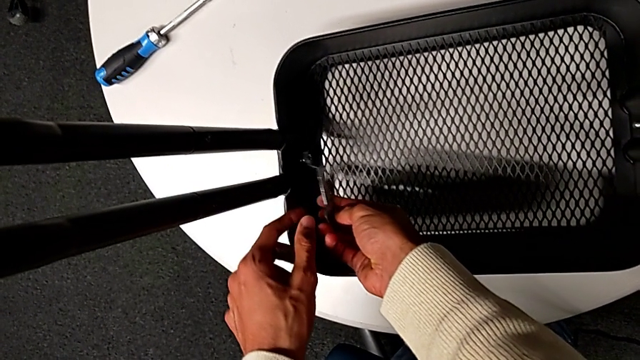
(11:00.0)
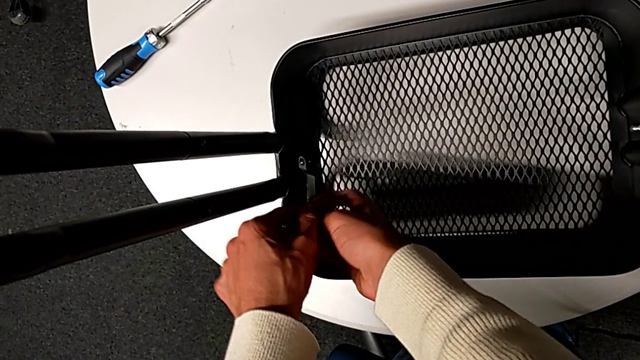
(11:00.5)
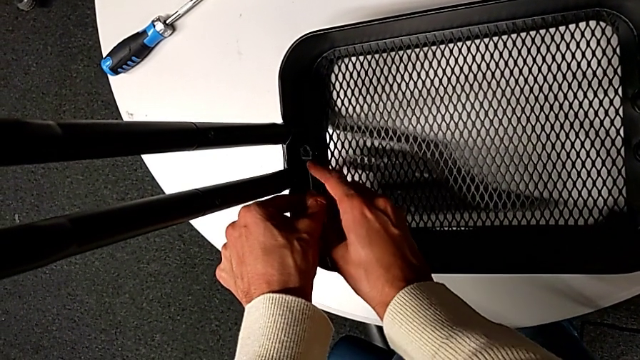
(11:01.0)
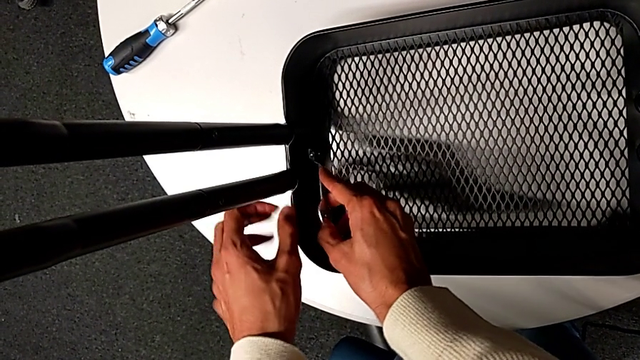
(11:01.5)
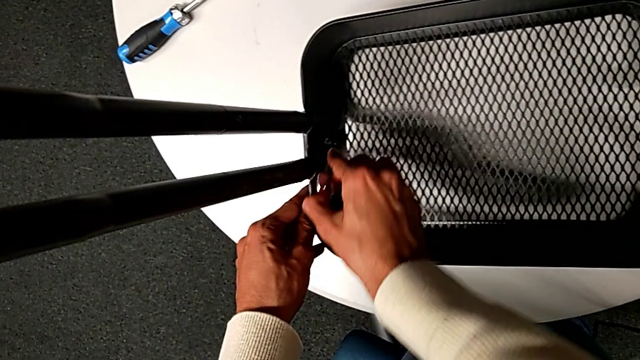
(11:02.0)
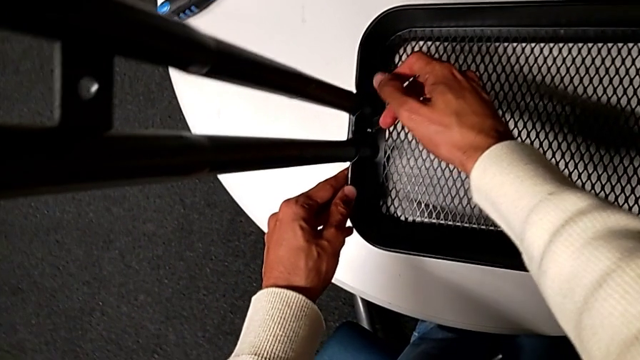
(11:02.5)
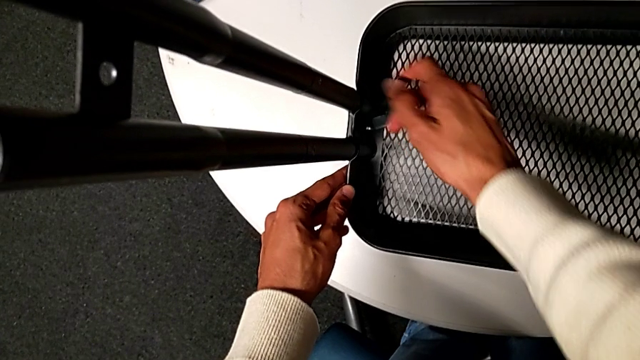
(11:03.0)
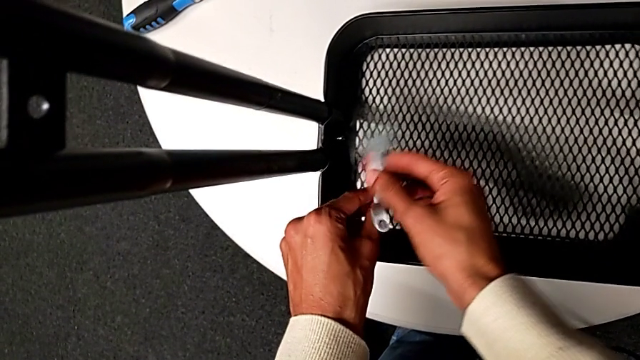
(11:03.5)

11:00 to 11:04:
The camera wearer is inserting the lower basket. They keep screwing the hexagon cap nut.

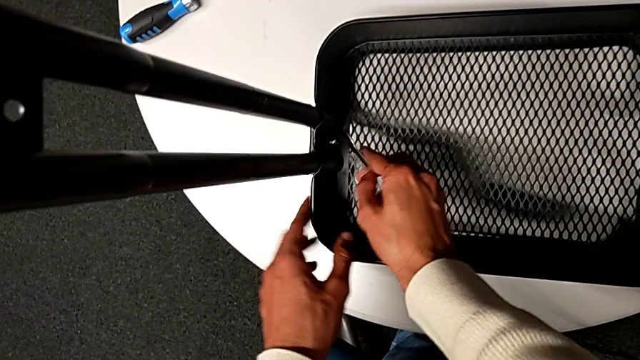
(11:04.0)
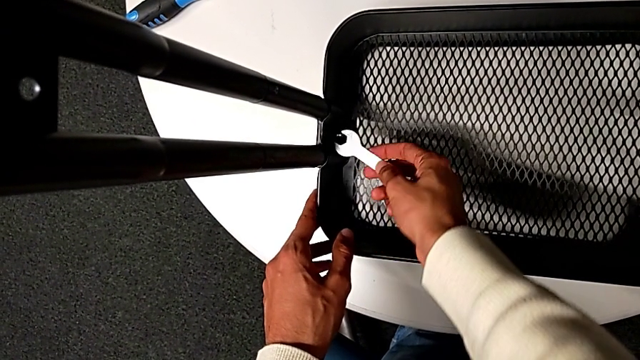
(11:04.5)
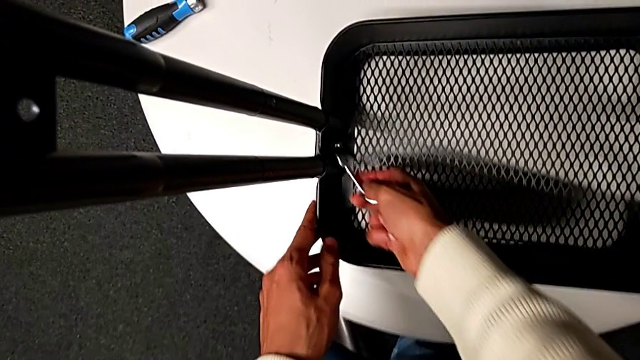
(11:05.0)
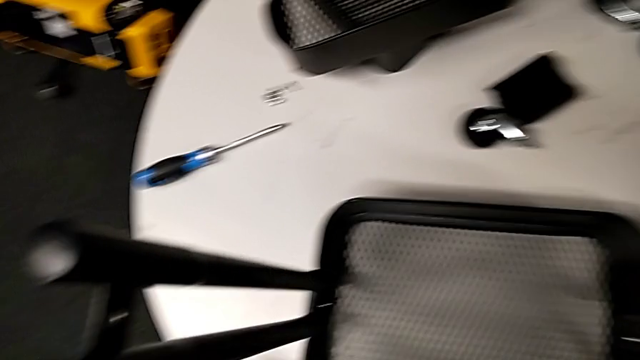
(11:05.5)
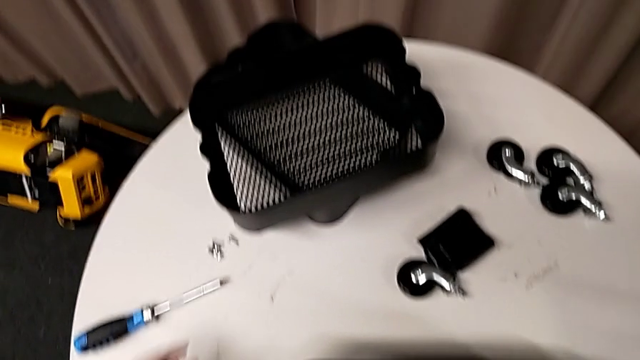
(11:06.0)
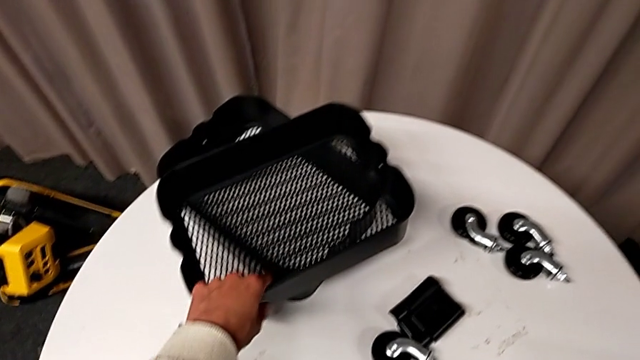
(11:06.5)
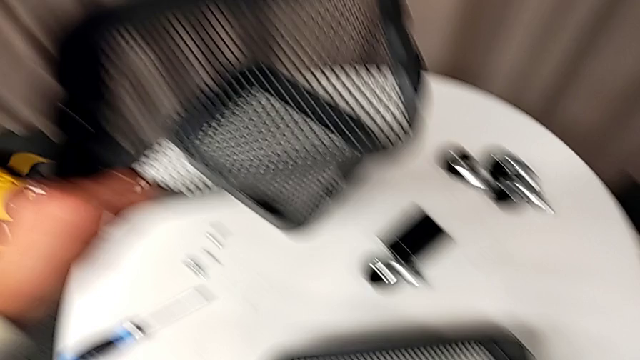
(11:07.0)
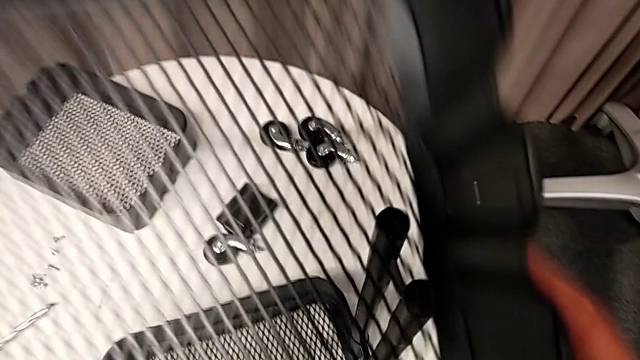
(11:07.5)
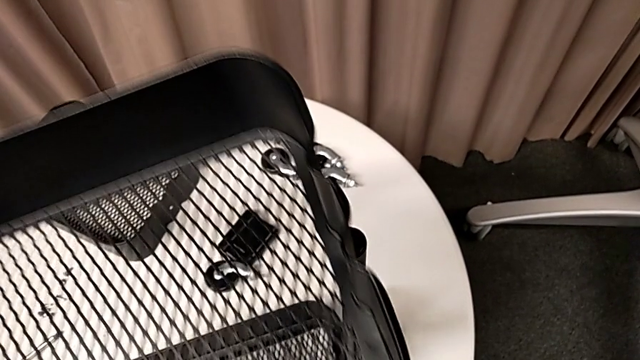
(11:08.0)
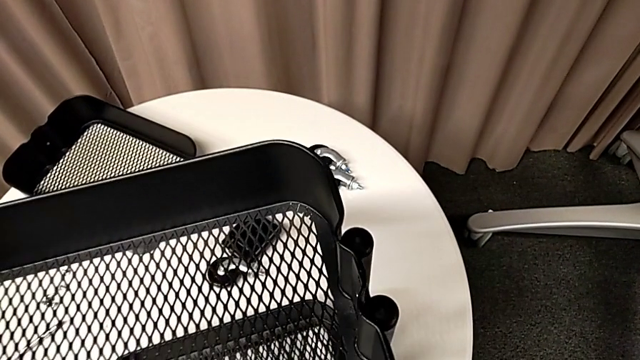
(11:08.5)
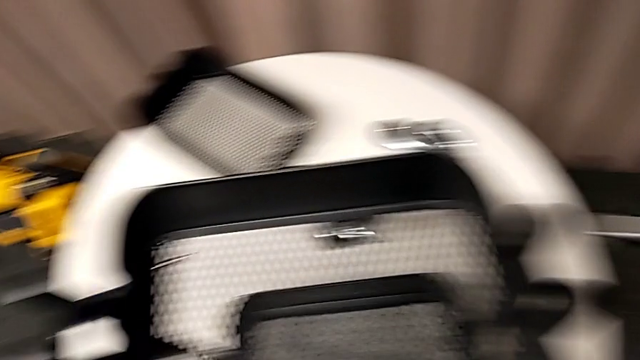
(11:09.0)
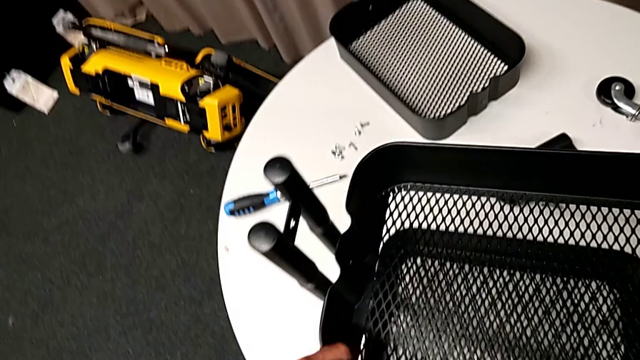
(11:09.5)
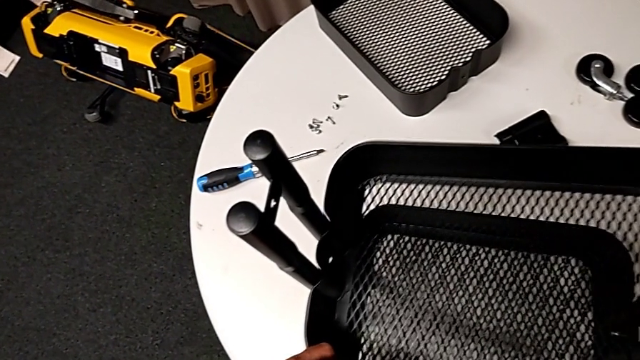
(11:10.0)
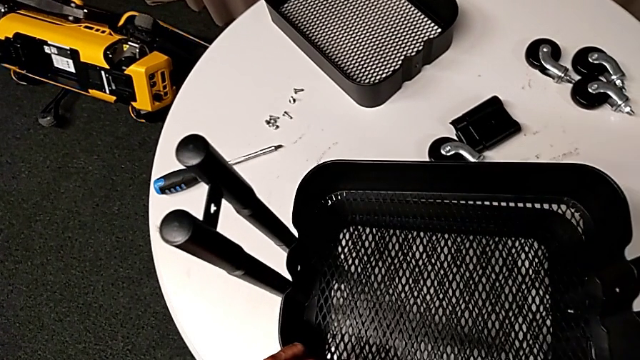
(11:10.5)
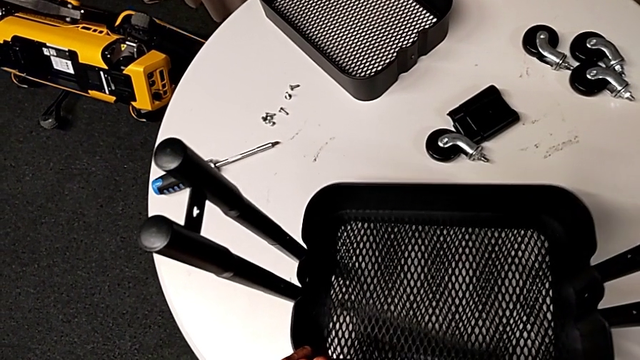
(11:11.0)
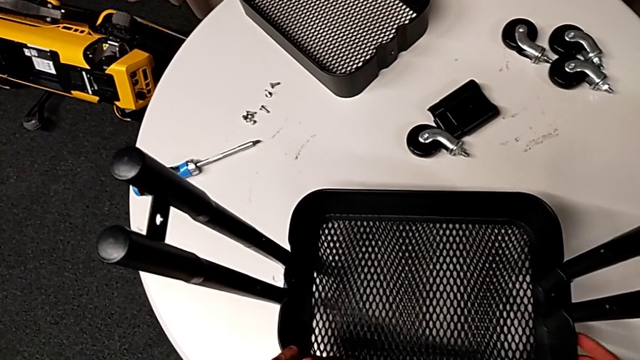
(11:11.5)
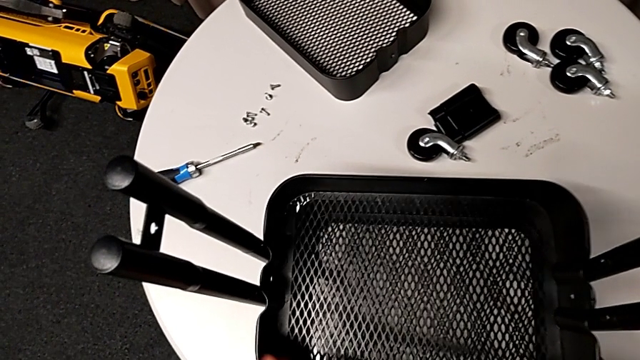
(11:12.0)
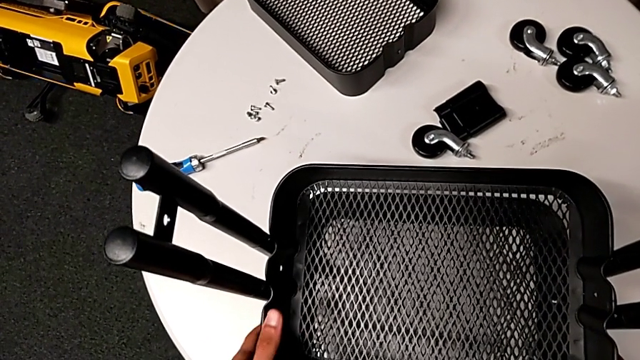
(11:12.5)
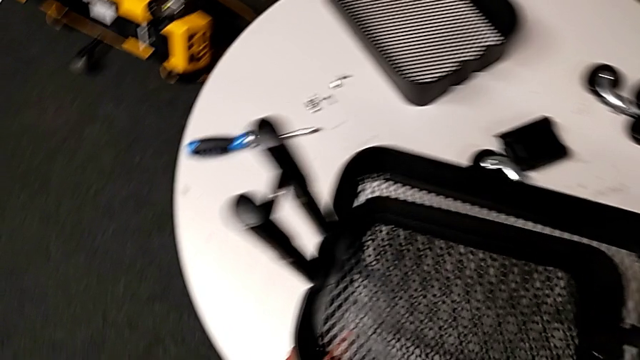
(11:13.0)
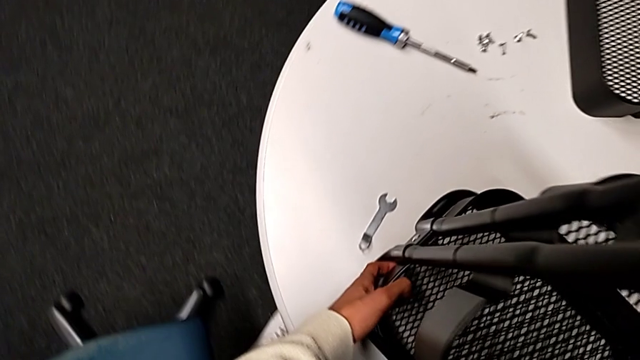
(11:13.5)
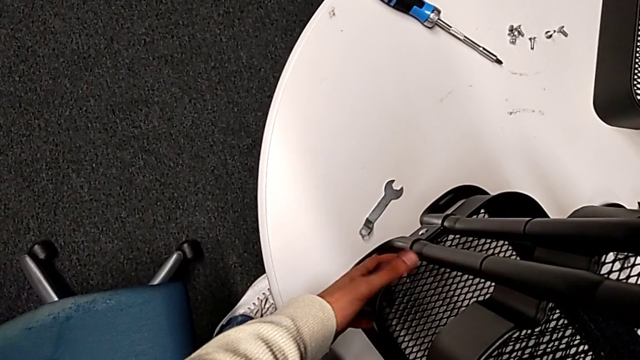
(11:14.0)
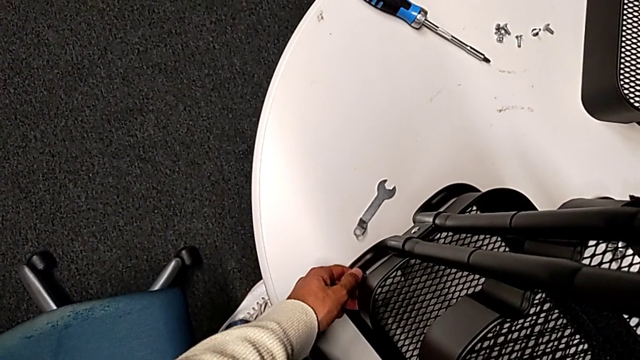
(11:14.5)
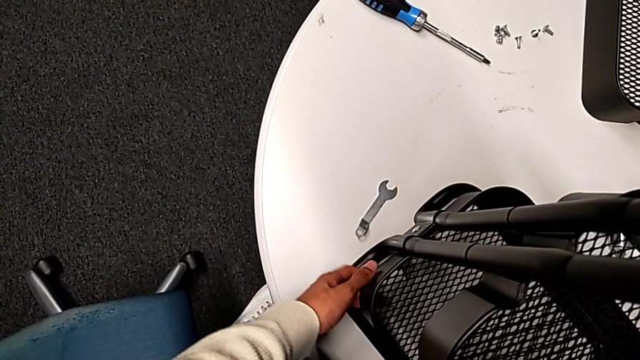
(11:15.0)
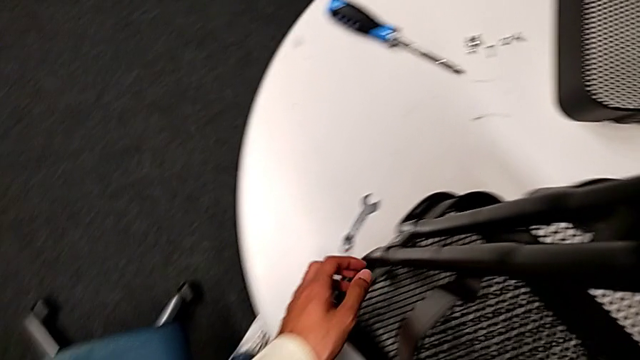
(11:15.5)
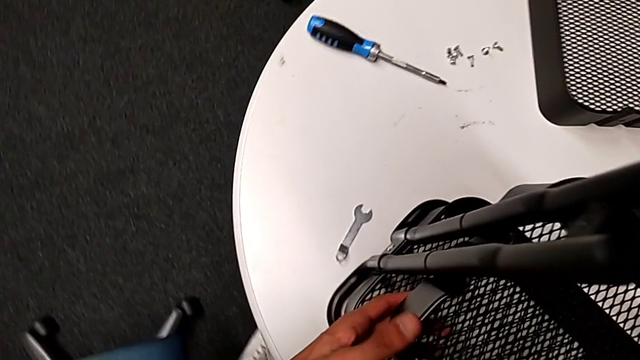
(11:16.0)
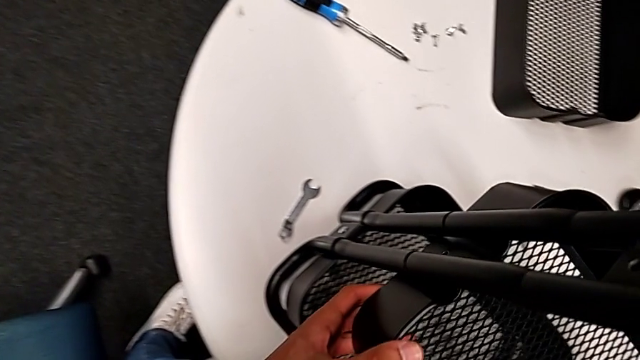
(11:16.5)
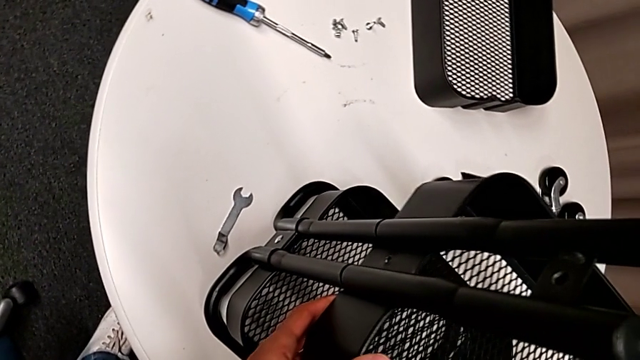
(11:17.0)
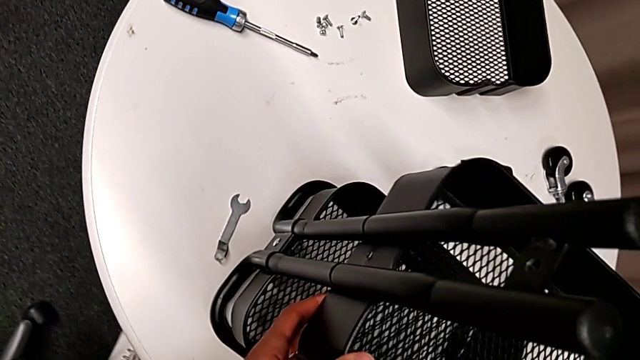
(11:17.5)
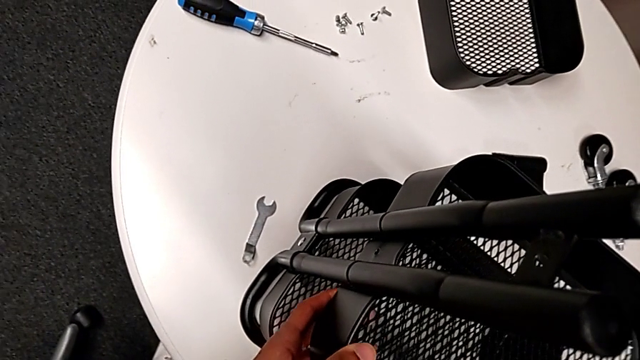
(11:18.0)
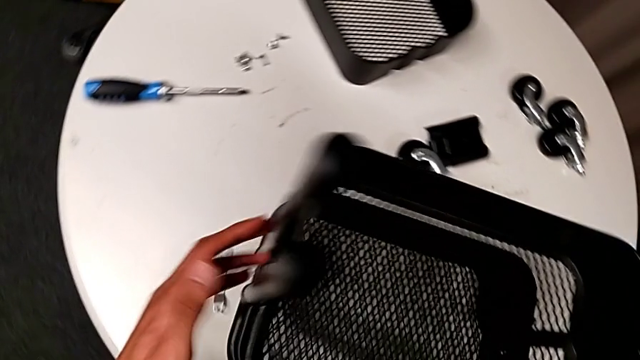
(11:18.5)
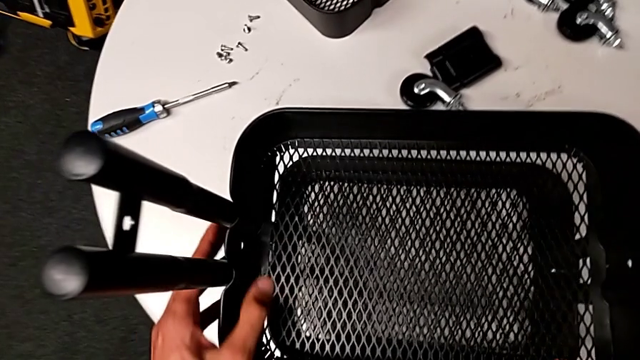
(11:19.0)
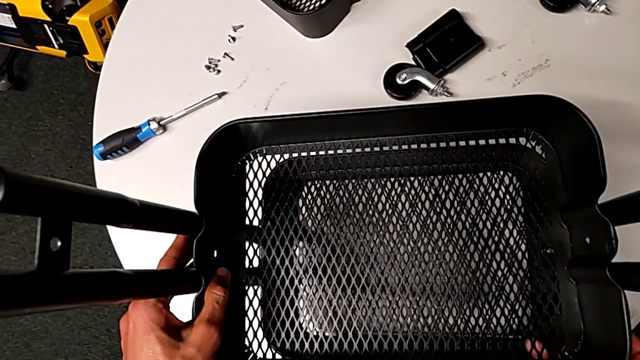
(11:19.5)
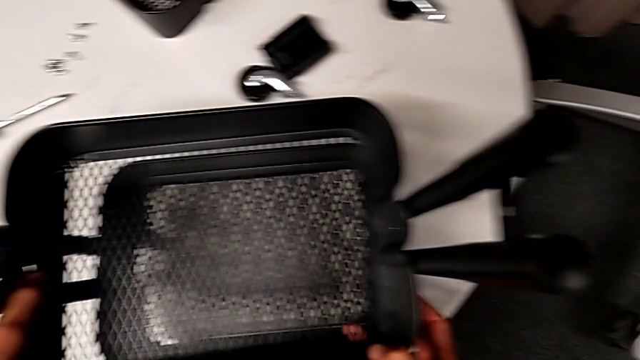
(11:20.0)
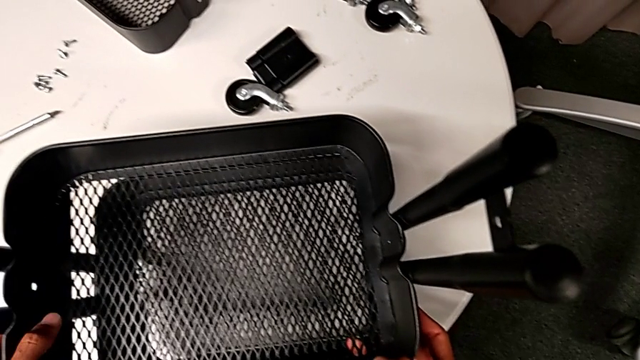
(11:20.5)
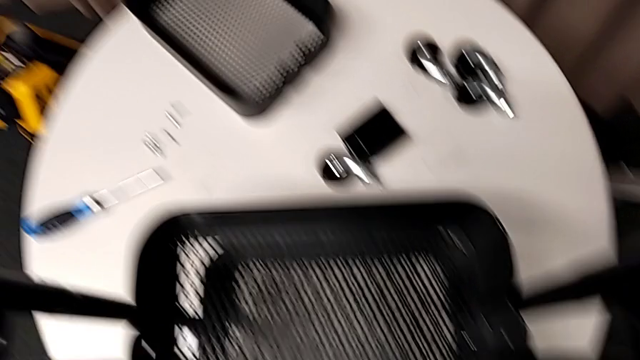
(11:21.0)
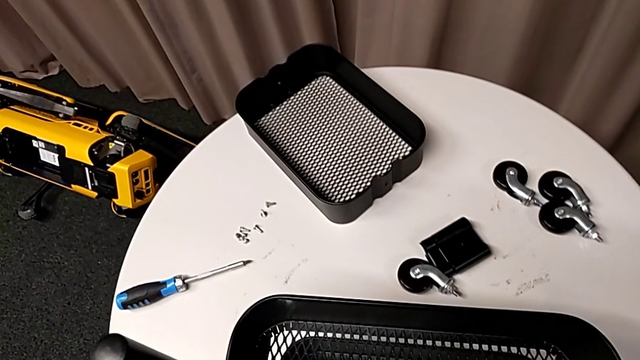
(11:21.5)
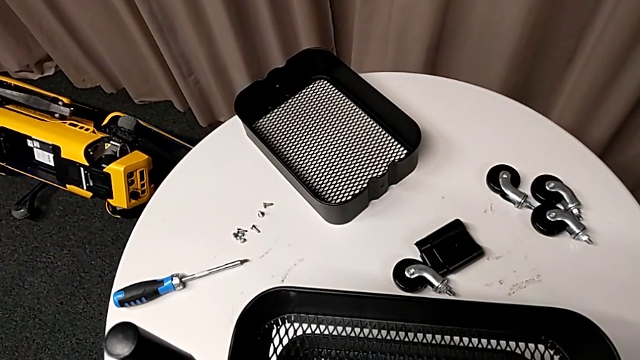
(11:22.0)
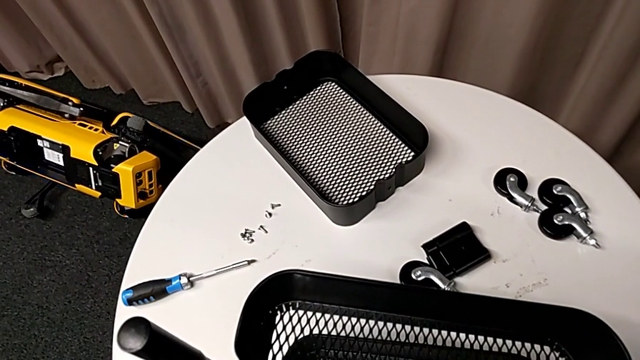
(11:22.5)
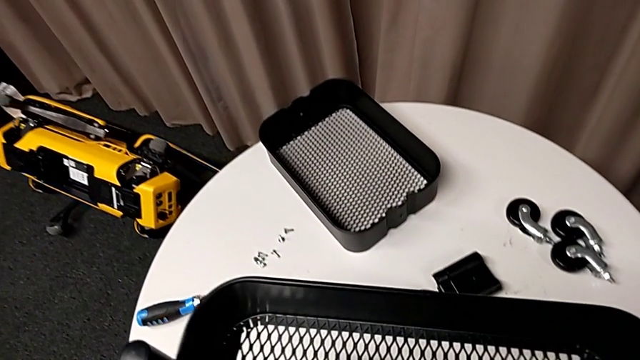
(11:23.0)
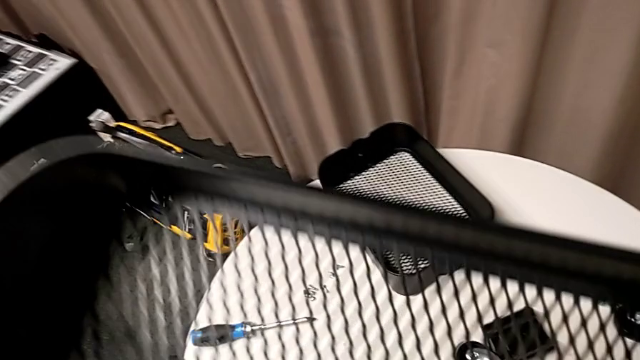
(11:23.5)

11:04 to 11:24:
The camera wearer is inserting two baskets between the bars. They grab the top grid tray, insert it, wrongly place the middle grid tray and disassemble the top grid tray.
